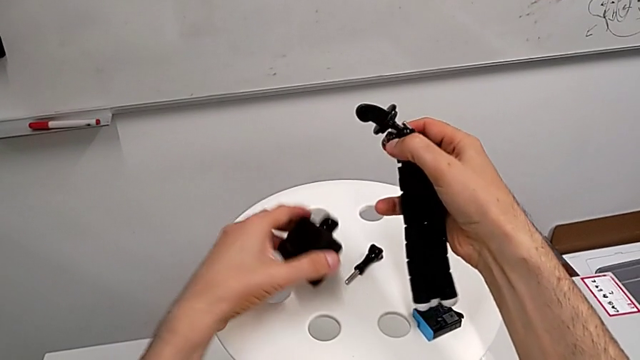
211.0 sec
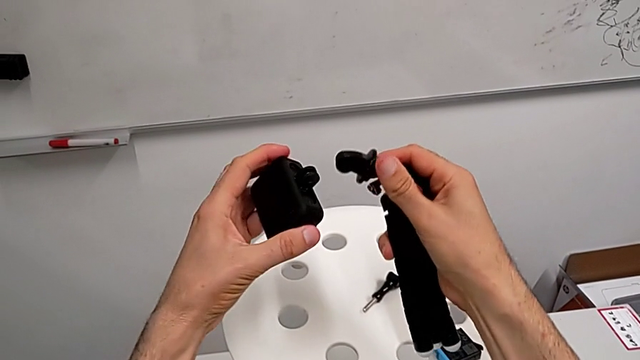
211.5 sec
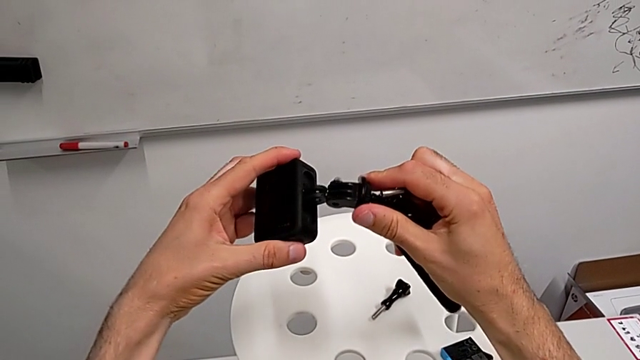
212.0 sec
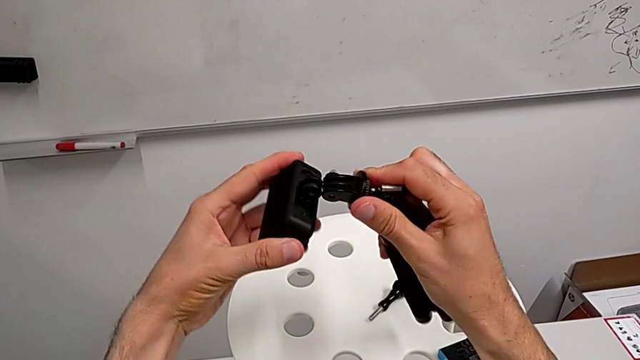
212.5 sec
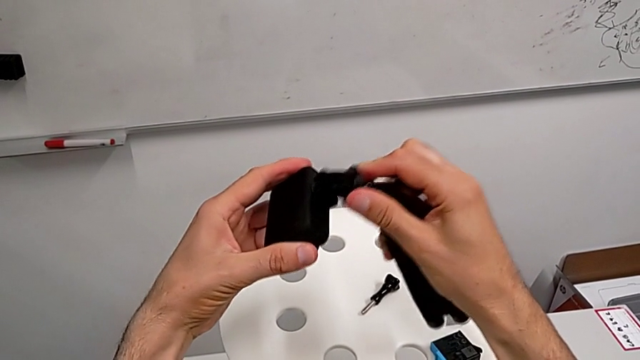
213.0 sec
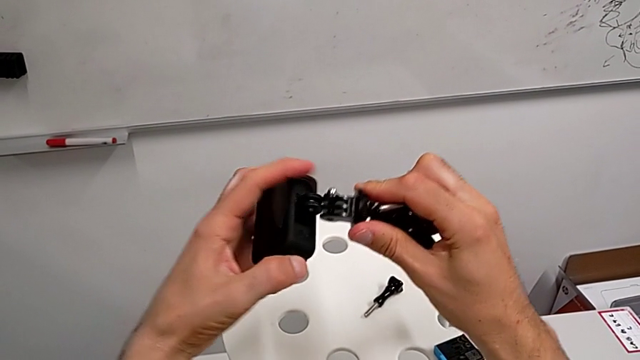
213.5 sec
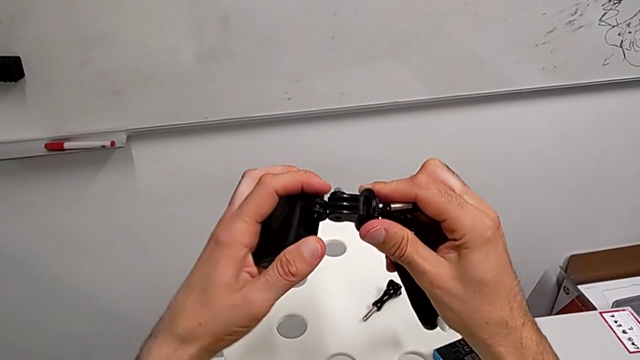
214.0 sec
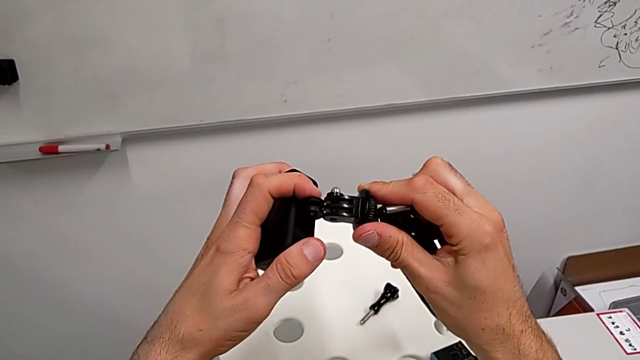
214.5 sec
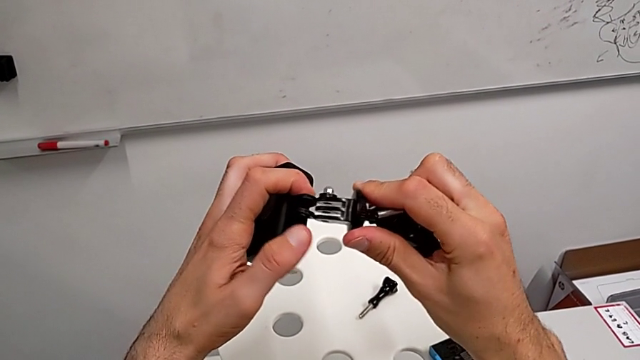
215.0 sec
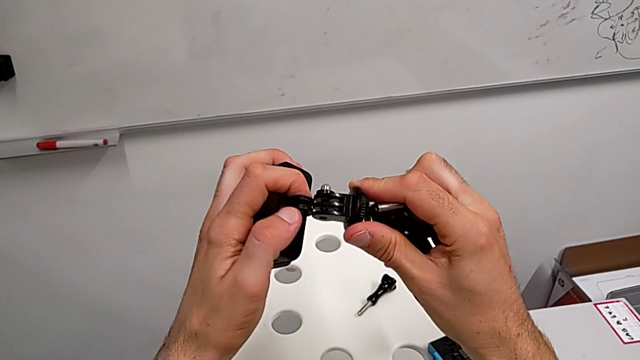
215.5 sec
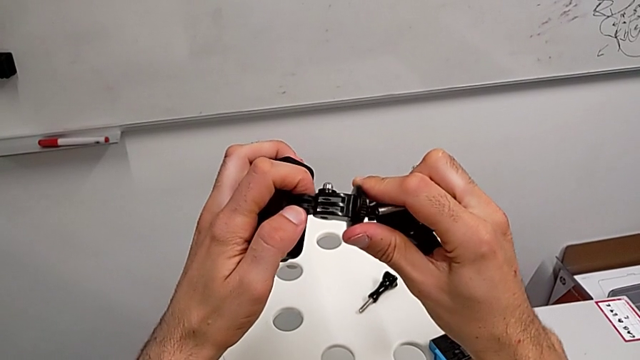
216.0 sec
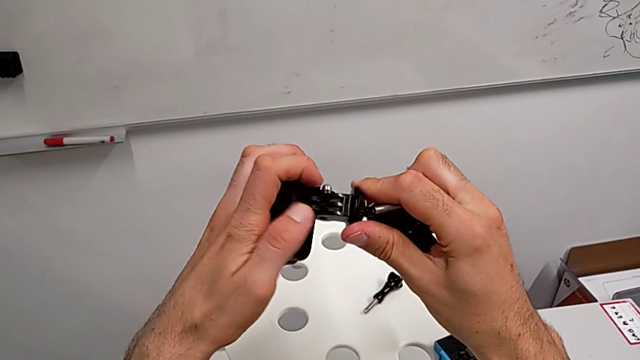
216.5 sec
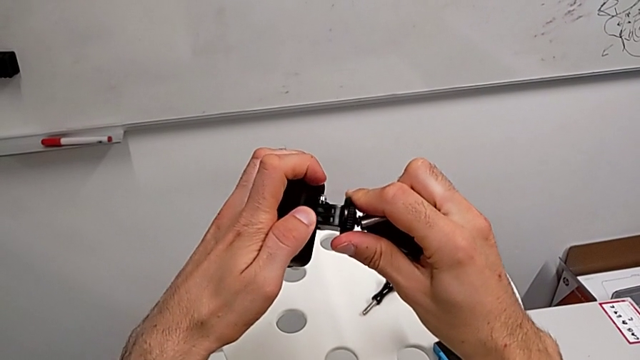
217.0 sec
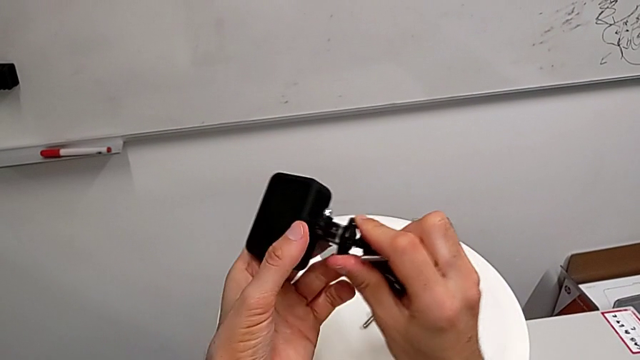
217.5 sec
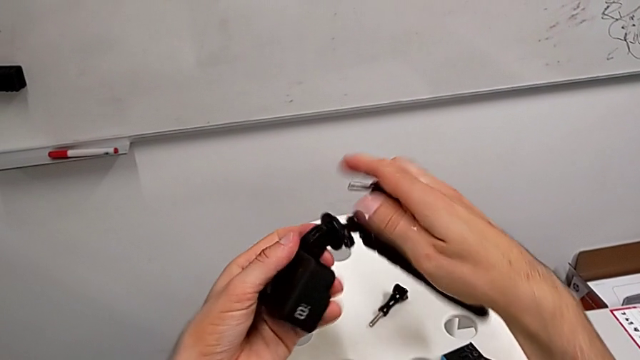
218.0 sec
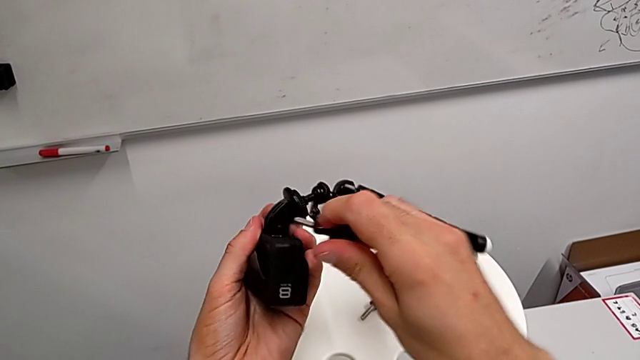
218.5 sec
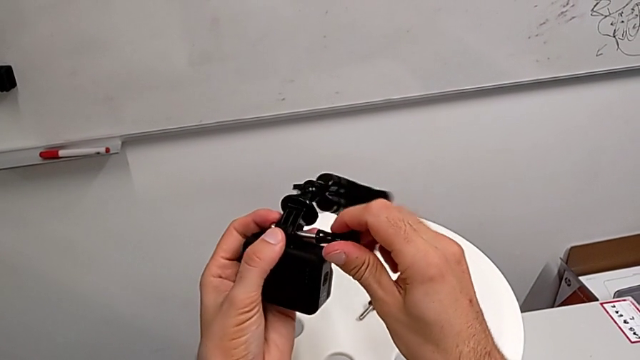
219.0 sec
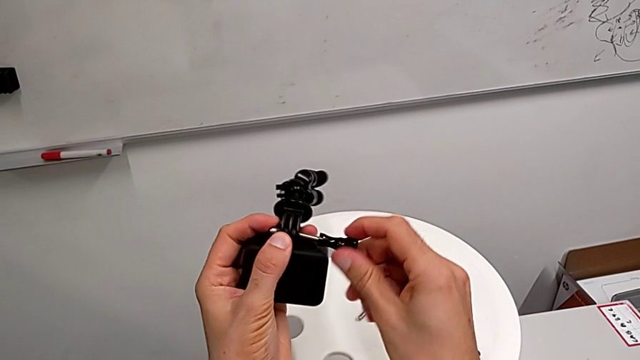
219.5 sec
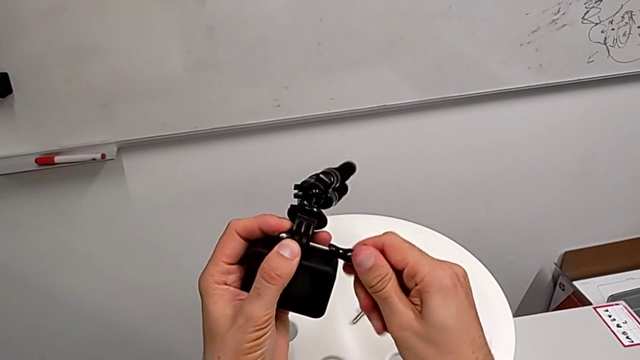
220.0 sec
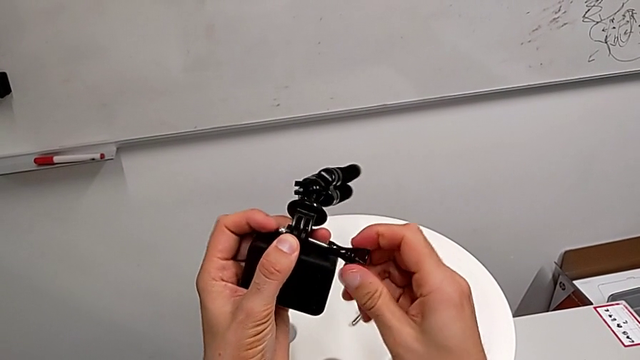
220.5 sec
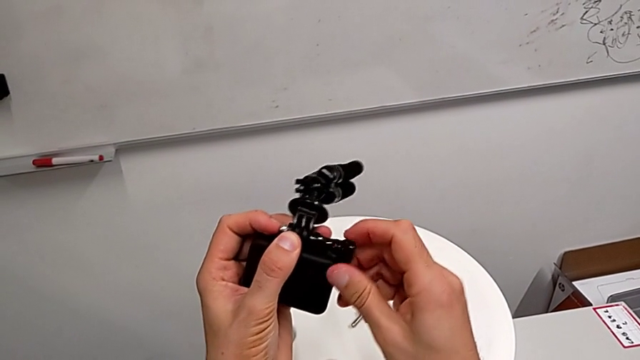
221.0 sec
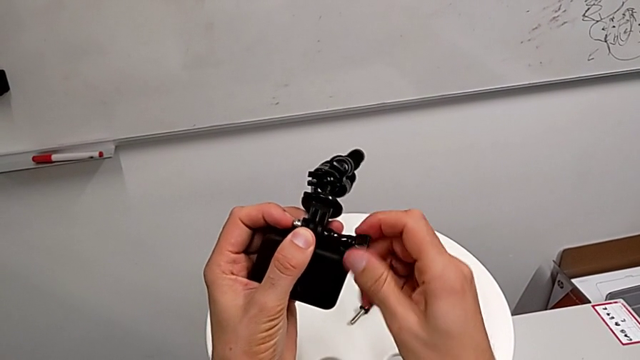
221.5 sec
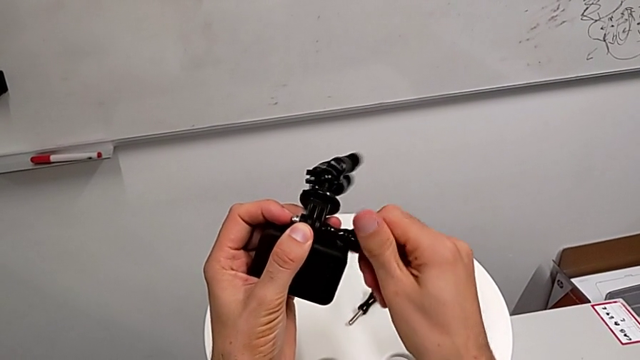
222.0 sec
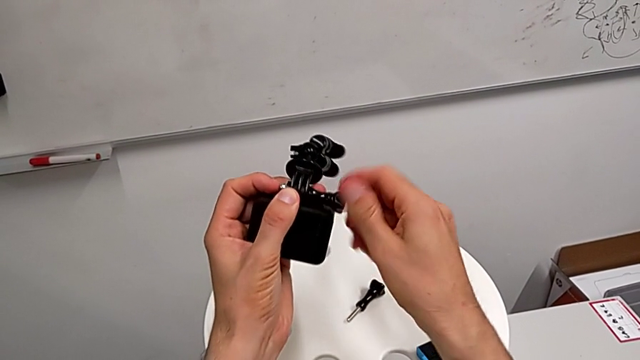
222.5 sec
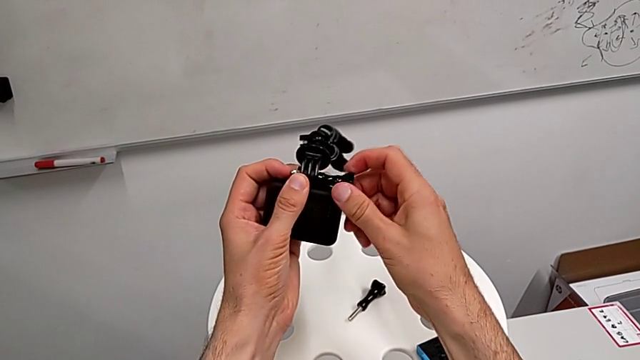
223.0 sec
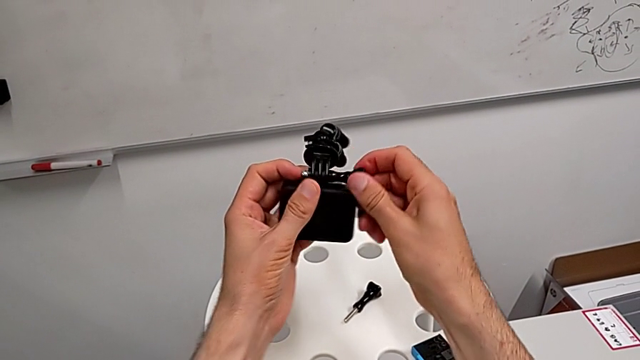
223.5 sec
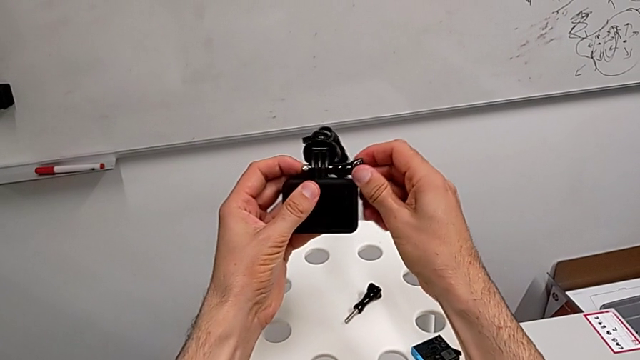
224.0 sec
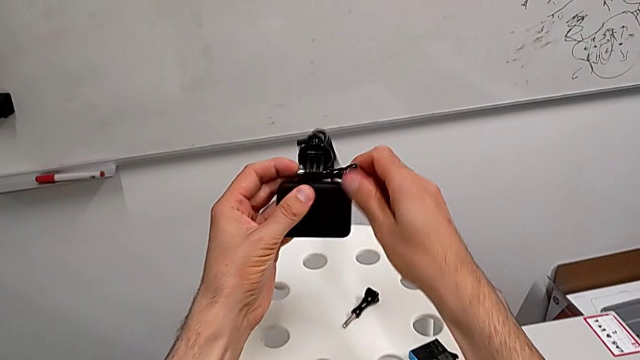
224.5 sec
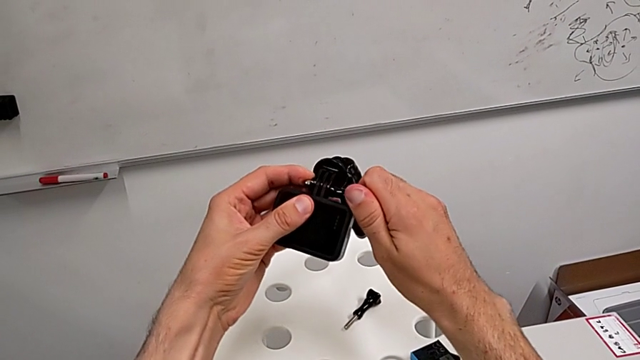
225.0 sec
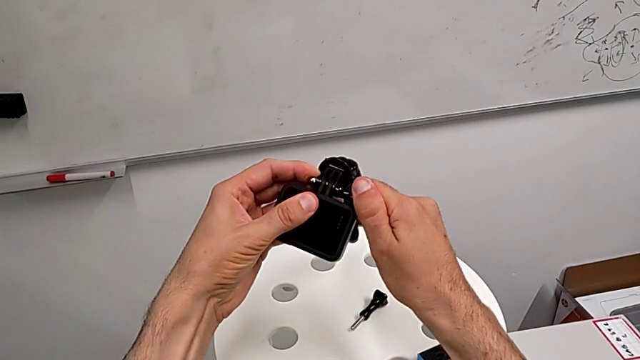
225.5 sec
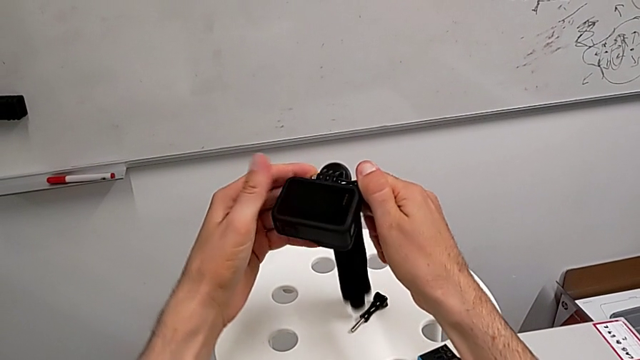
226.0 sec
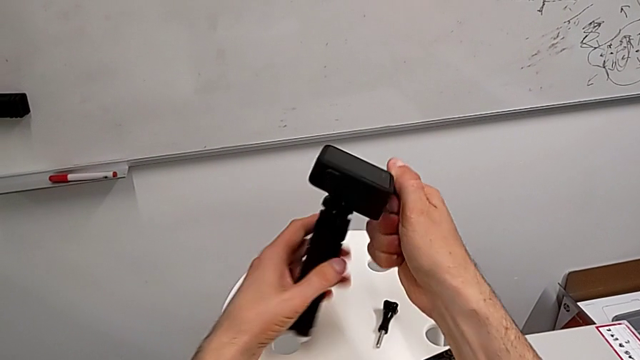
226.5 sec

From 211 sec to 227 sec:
The camera wearer is exchanging their shoulder strap for the tripod. They align the tripod, assemble the screw and screw it.

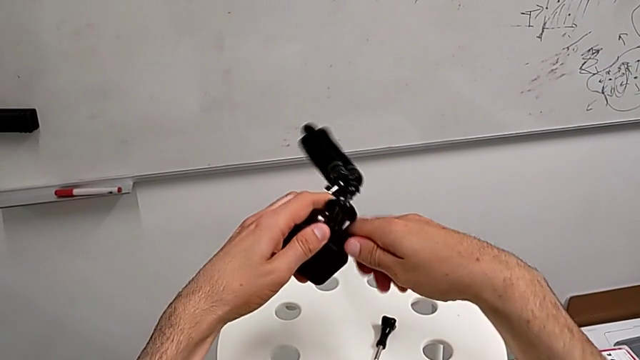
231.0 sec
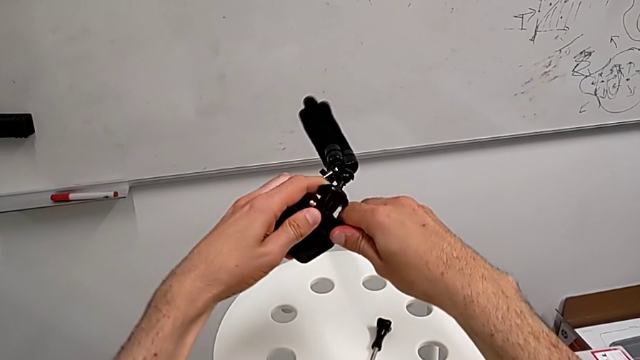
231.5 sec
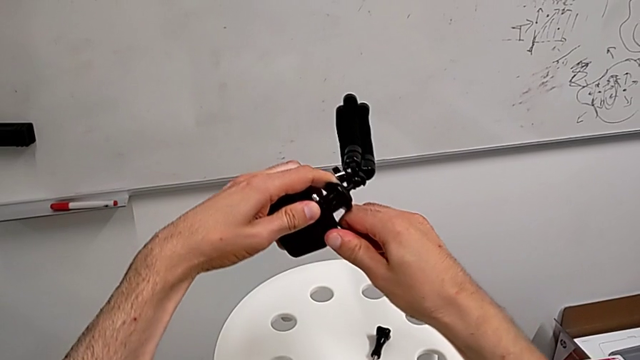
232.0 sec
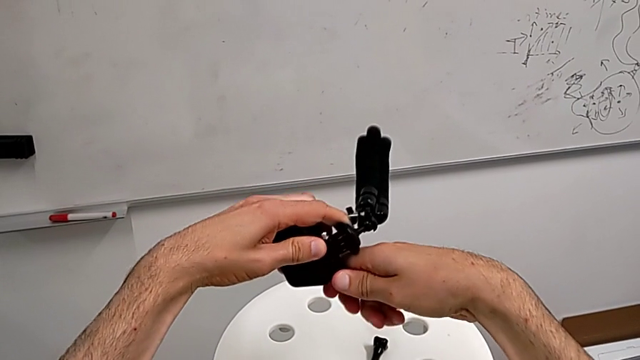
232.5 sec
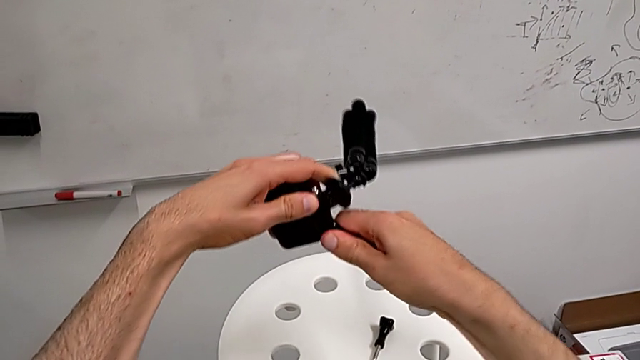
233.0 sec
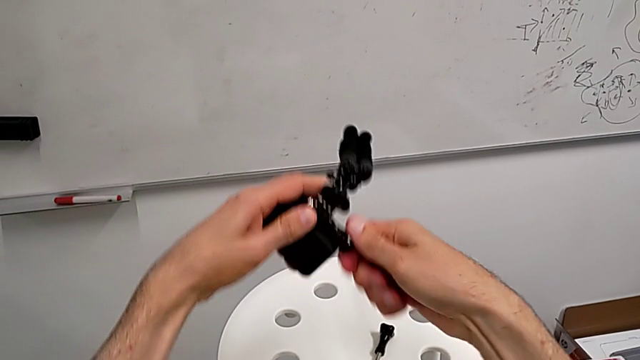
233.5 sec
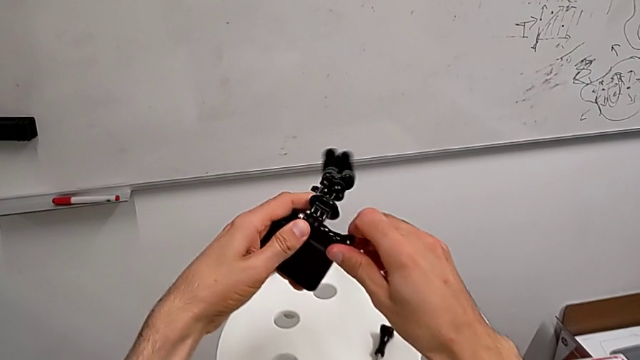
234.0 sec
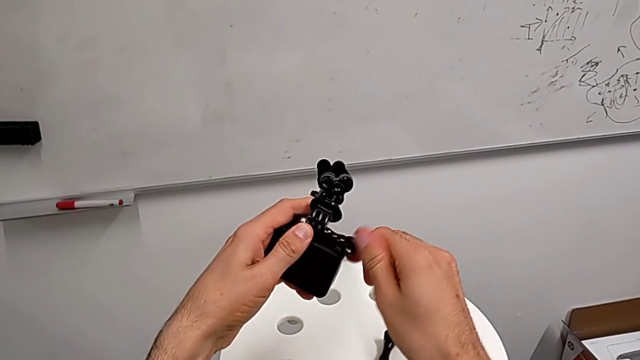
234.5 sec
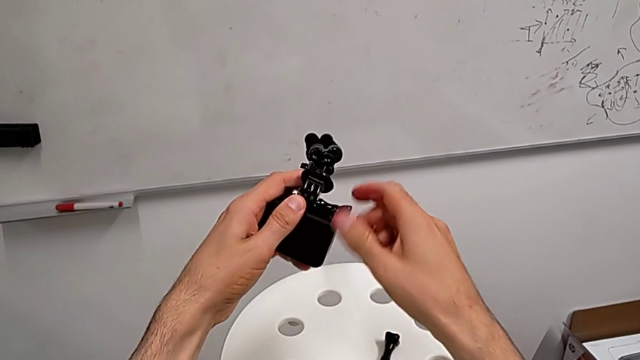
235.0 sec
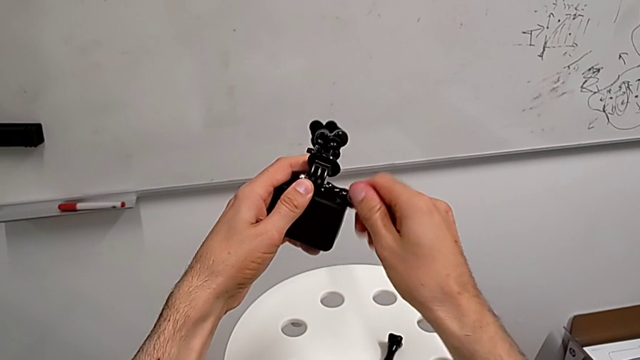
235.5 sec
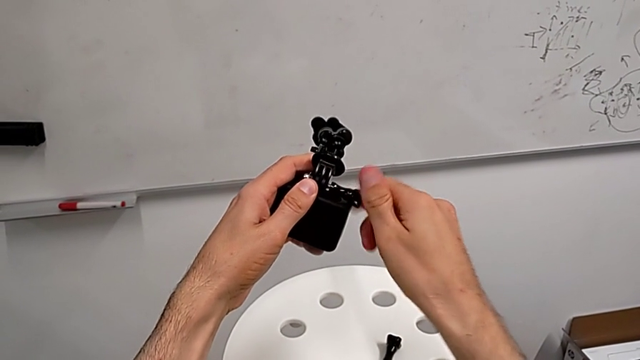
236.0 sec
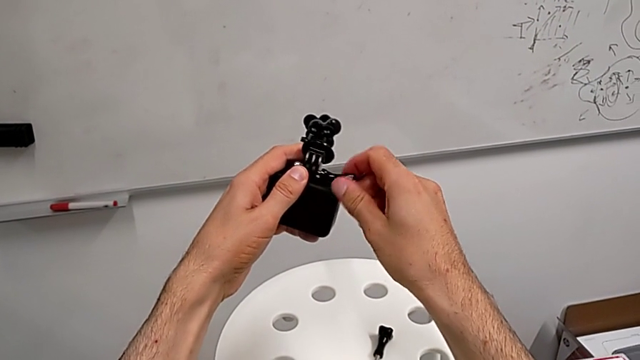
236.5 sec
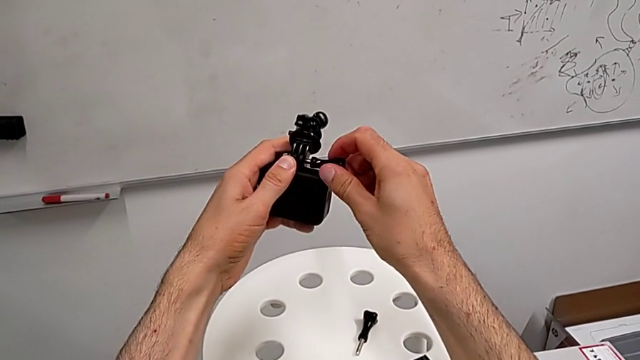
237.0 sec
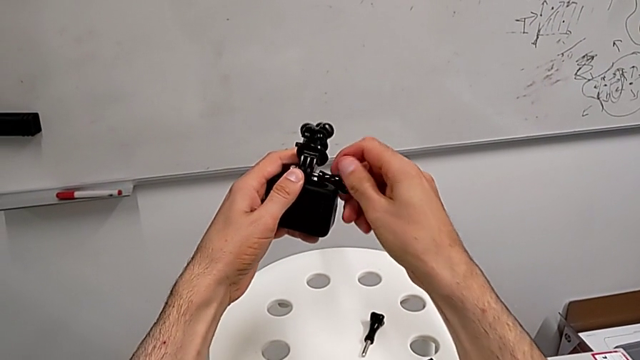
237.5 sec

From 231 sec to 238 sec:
The camera wearer is exchanging the tripod for the handheld grip. They unscrew the screw twice.
